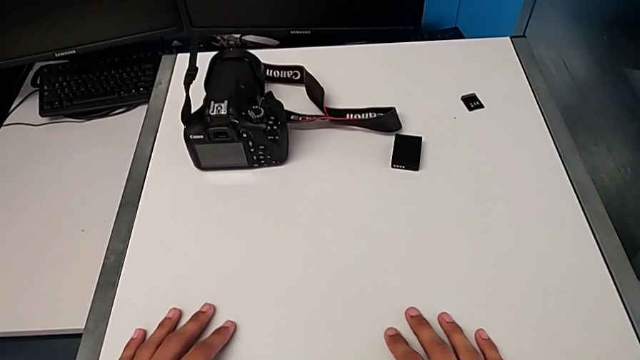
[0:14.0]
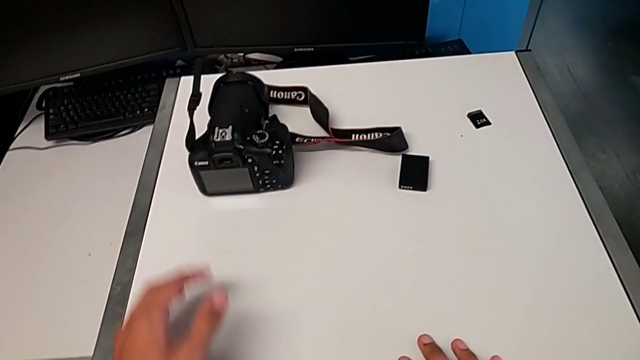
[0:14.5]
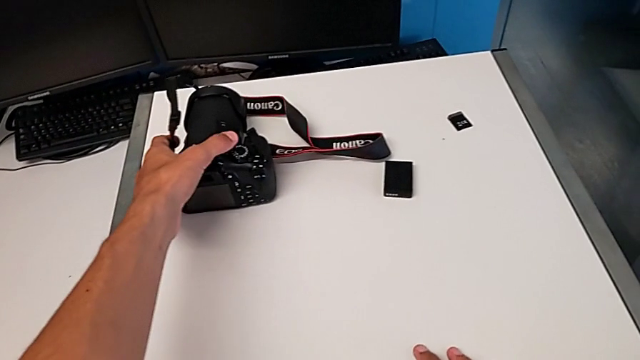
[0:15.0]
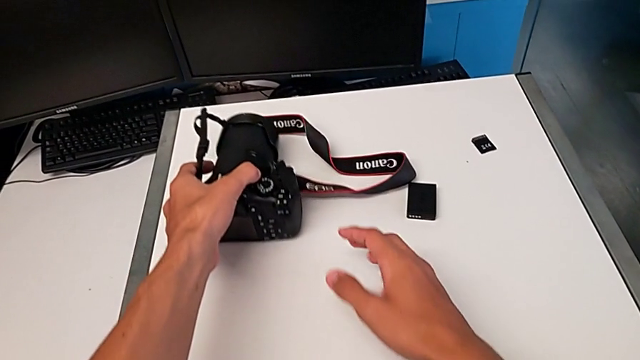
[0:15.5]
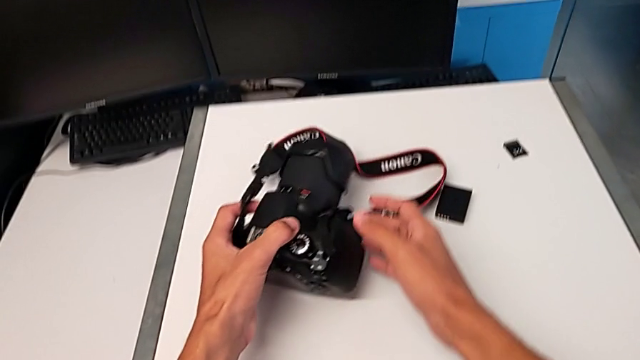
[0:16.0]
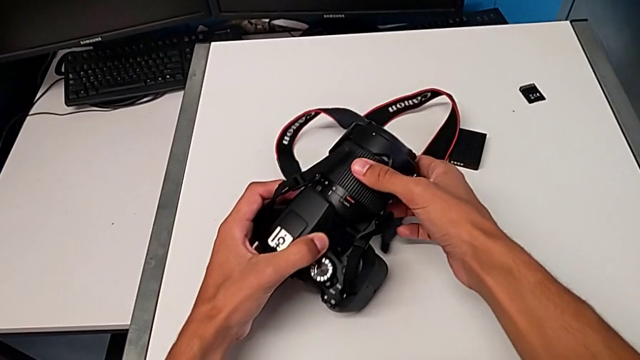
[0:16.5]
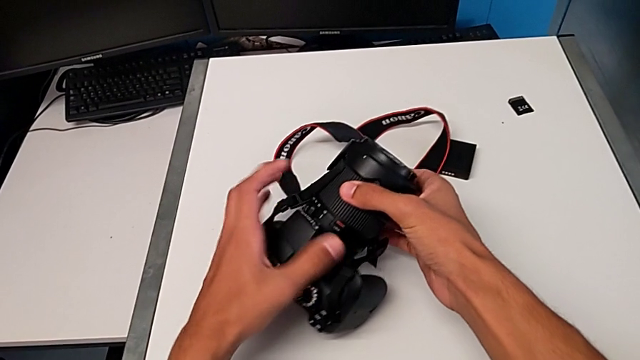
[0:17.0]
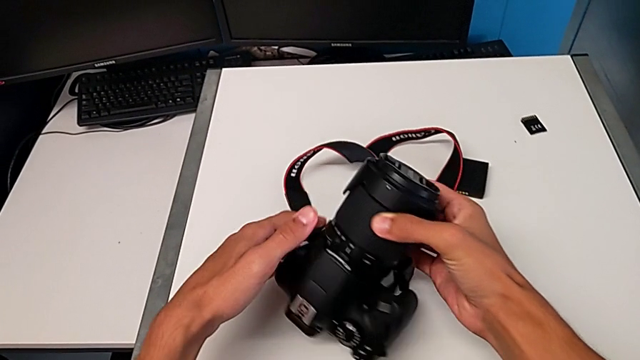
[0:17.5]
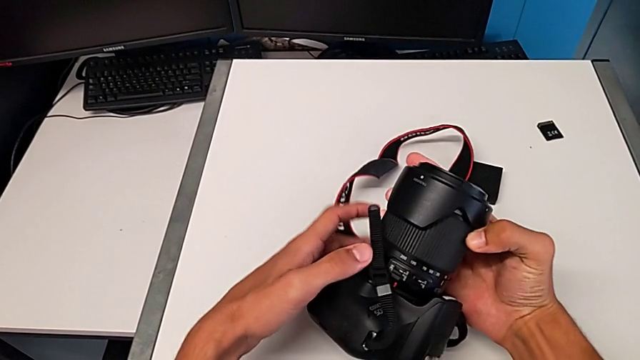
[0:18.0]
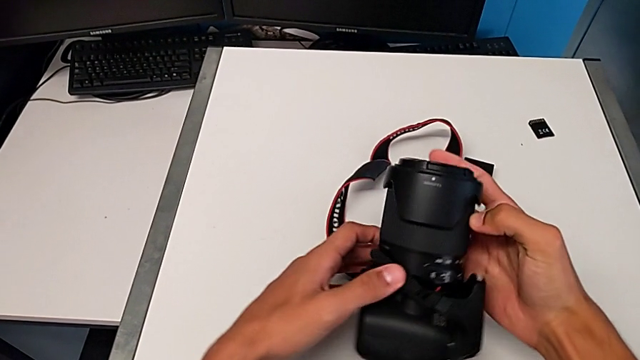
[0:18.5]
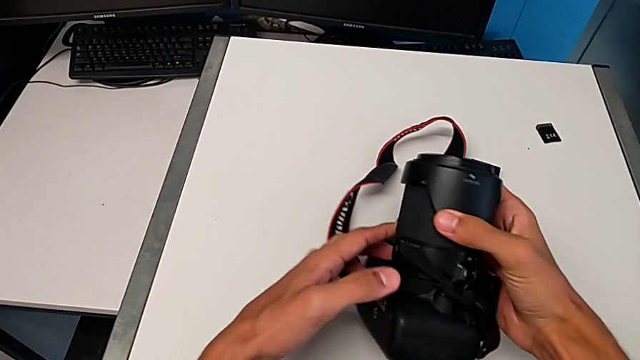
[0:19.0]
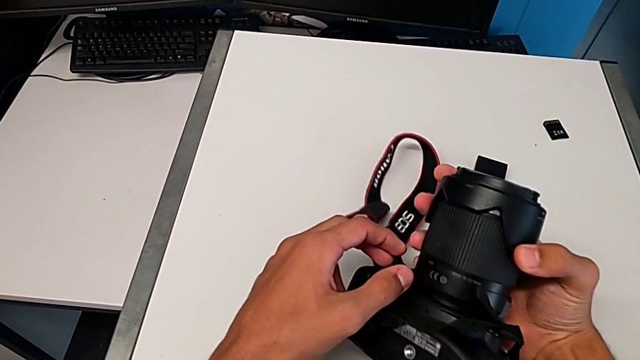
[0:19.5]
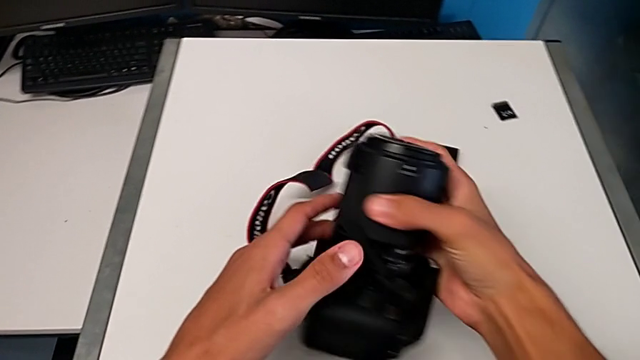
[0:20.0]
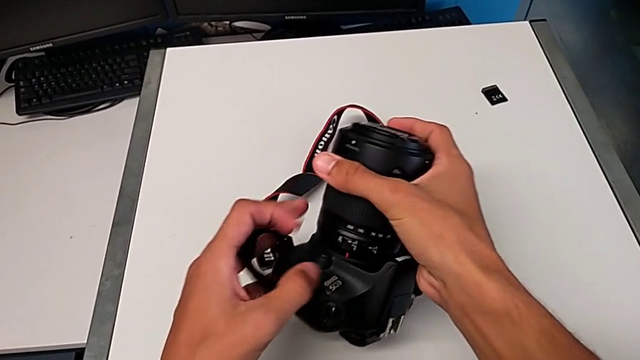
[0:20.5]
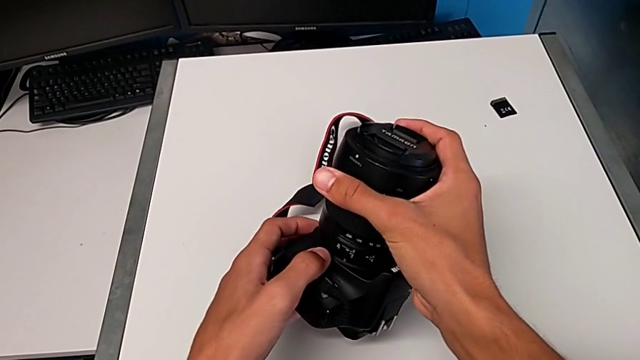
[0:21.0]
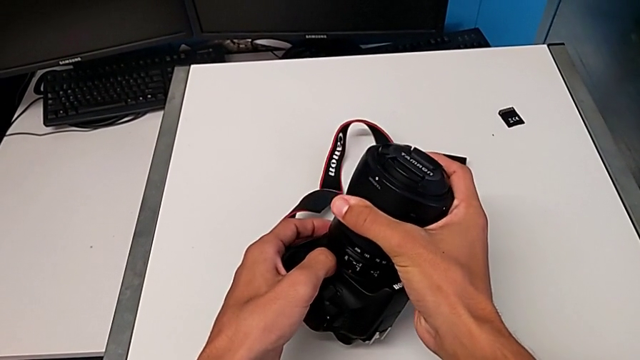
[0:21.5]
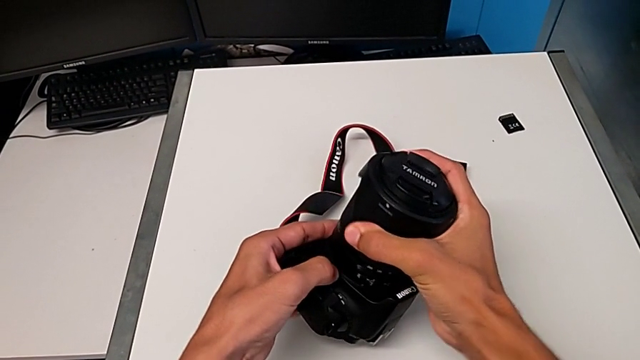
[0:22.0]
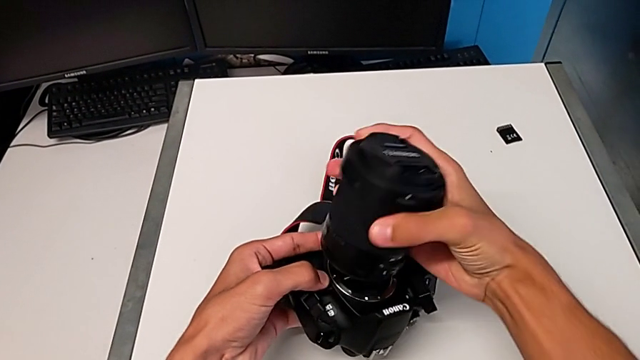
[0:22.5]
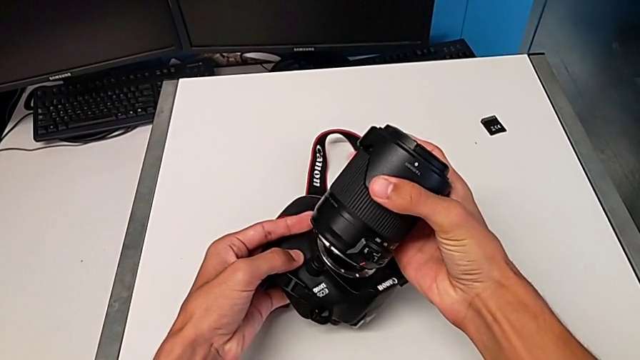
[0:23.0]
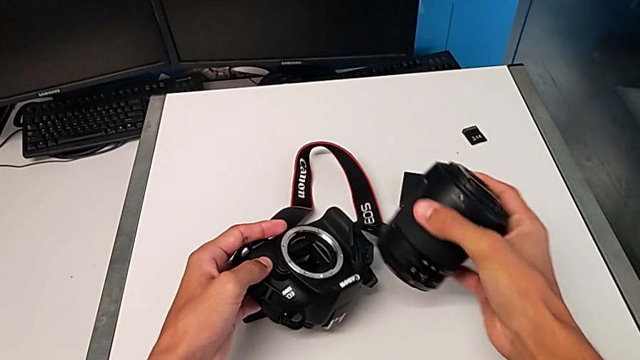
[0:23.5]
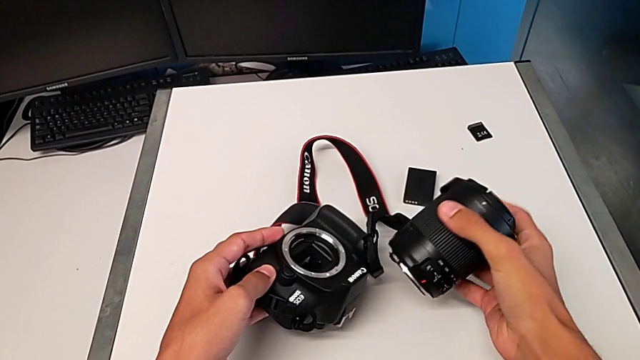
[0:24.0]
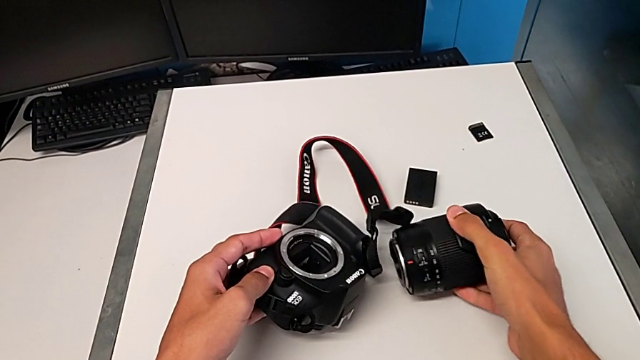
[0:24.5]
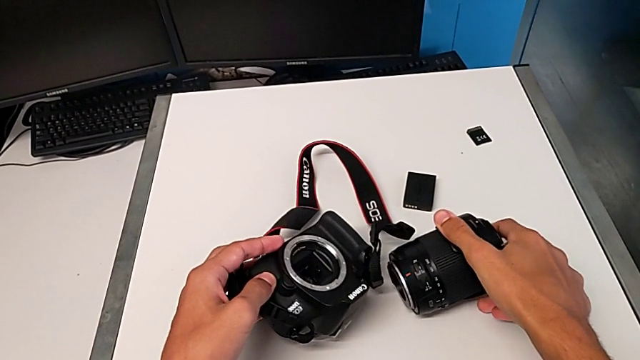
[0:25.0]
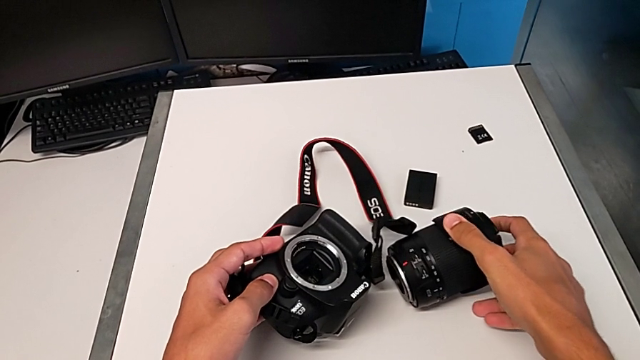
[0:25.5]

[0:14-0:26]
The camera wearer disassembles the lens from the DSLR. They grab the DSLR, rotate it, push the release button, turn the lens, disassemble it and place it.

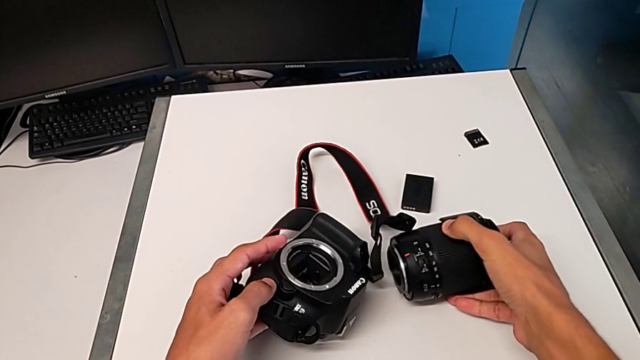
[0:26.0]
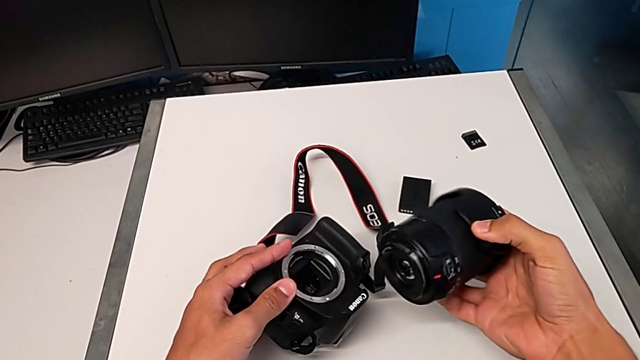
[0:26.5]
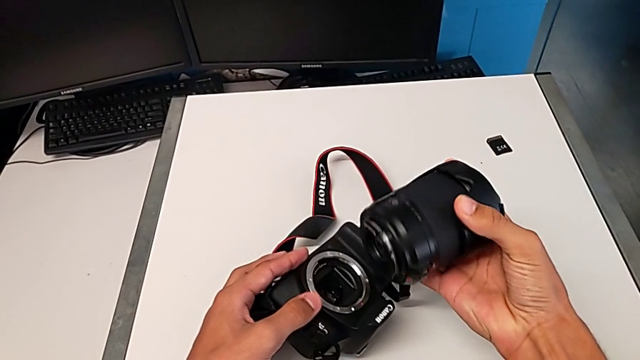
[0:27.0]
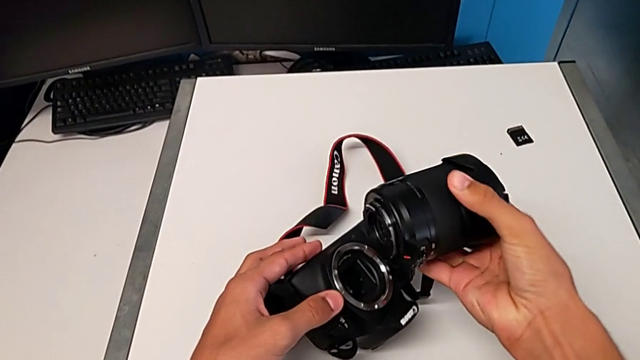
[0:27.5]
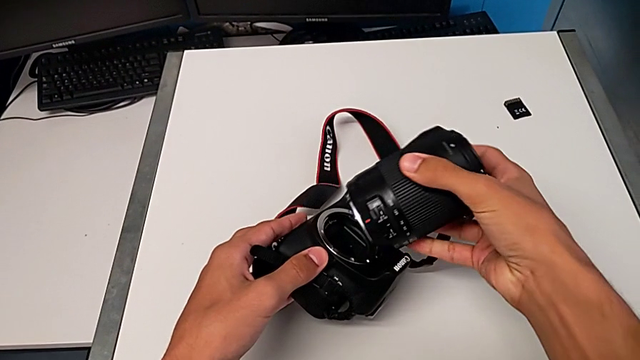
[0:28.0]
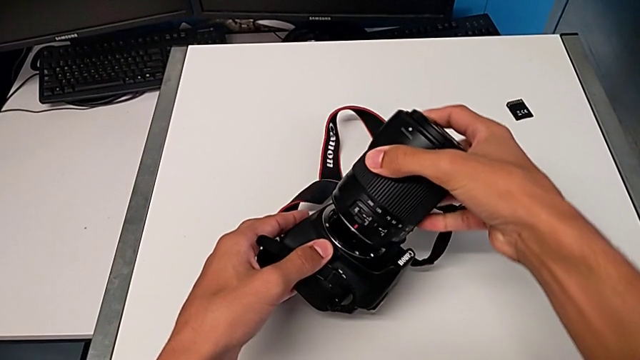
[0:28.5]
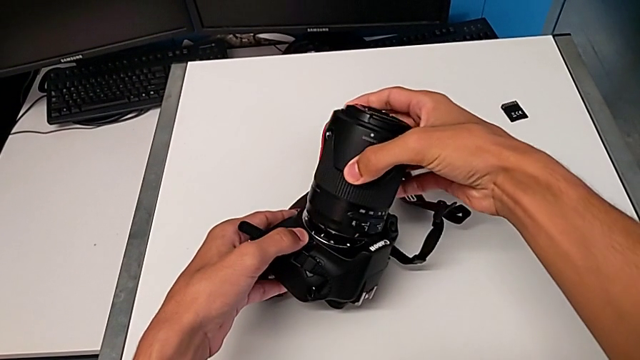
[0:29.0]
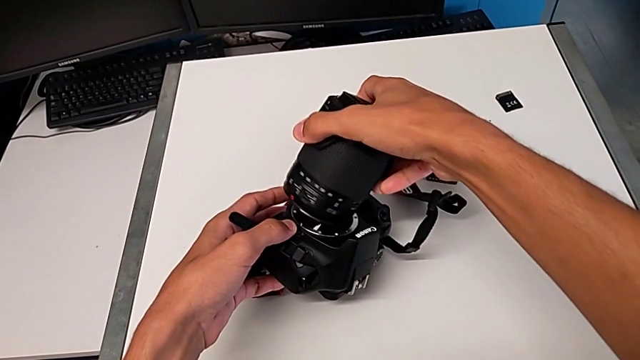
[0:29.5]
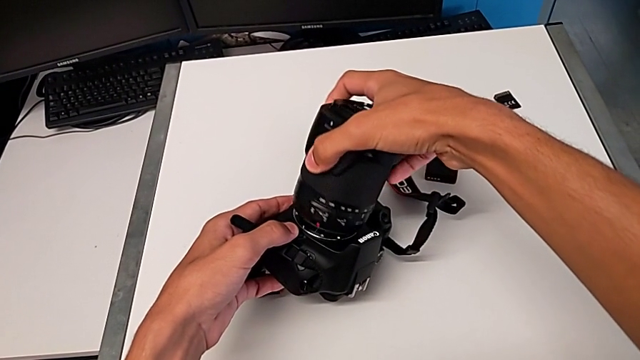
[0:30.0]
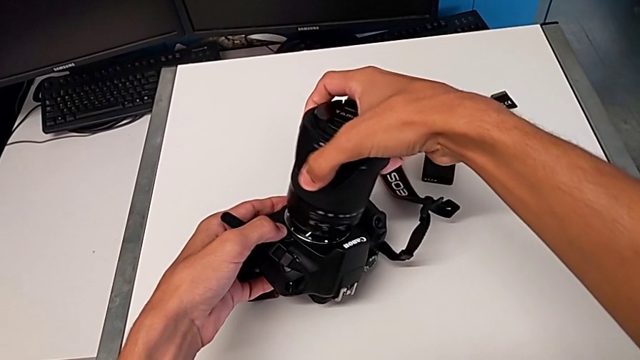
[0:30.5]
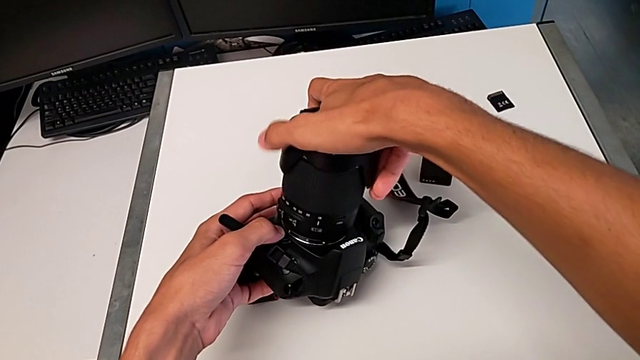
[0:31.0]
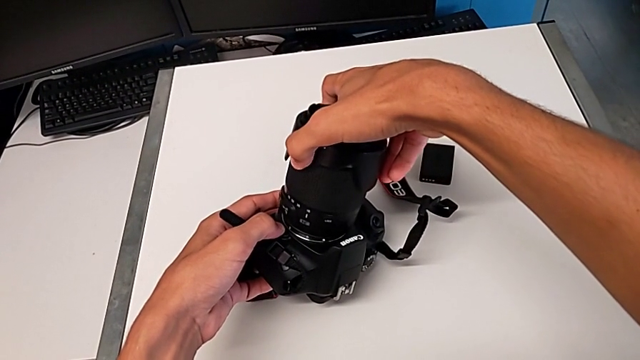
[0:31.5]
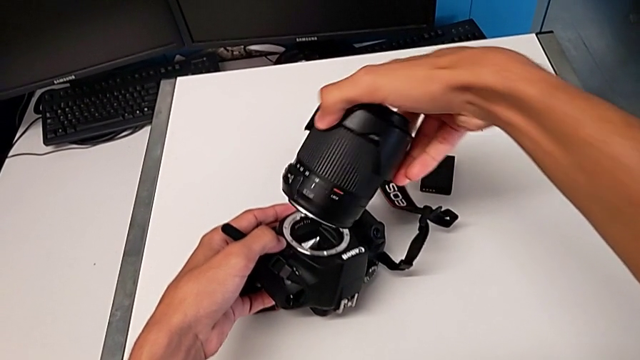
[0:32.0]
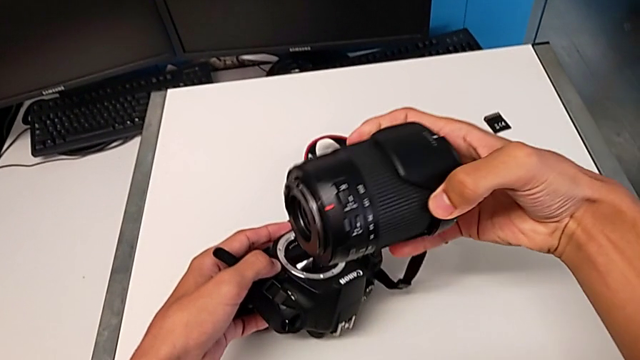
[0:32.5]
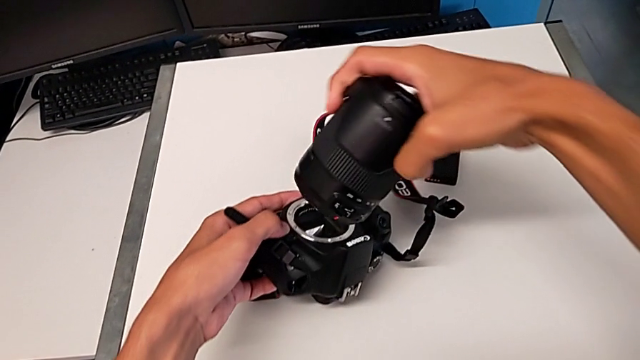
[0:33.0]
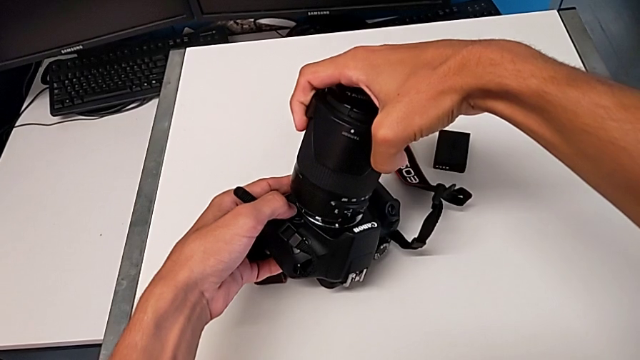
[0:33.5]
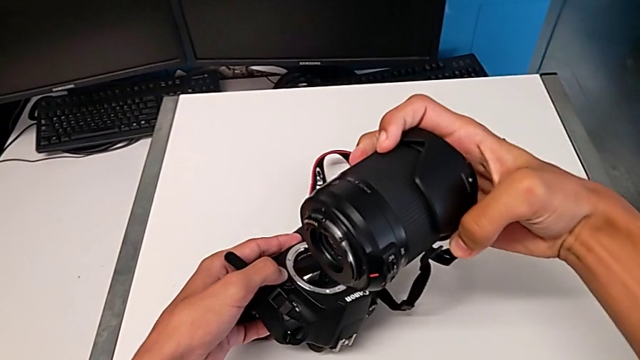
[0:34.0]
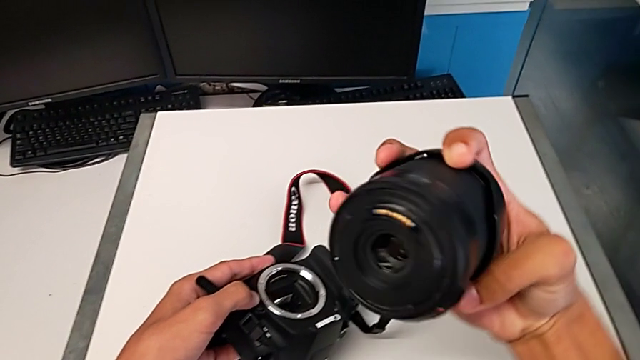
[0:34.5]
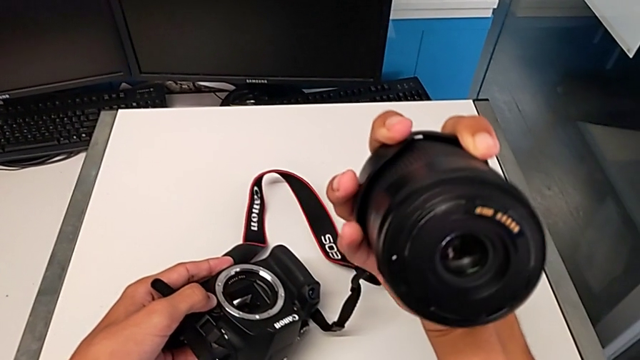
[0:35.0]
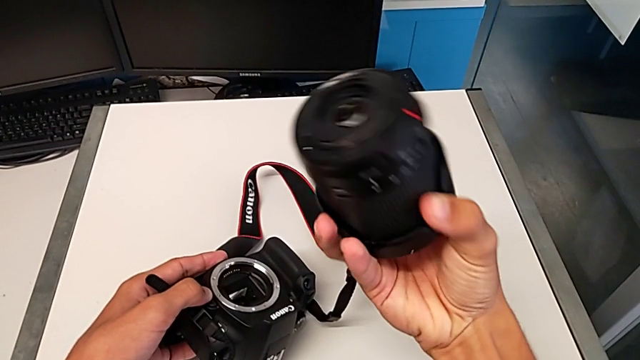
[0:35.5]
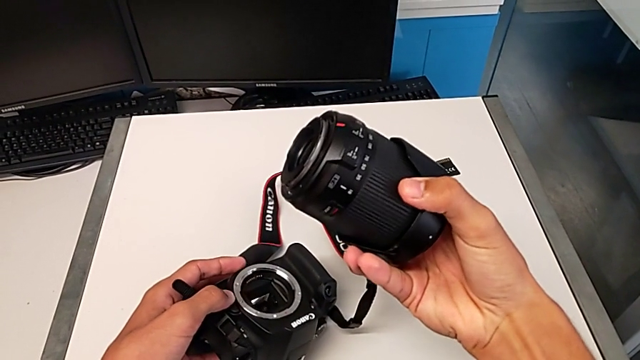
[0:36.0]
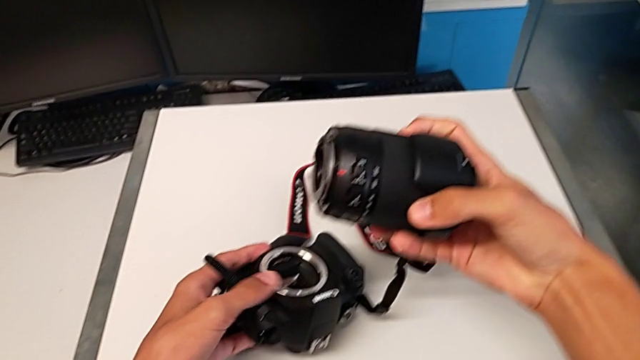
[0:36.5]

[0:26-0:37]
The camera wearer is assembling the lens on the DSLR. They lift the lens and align it. They wrongly insert it, approaching the lens to the DSLR in the wrong position, lift it, align it, trying to assemble the lens on the DSLR but being stopped, and rotate it.
